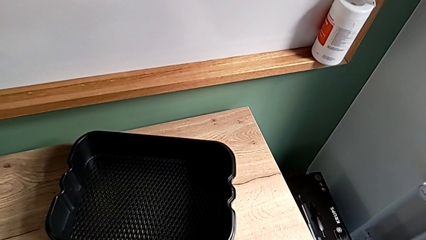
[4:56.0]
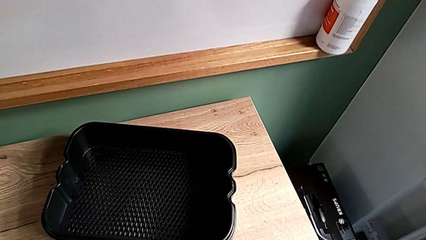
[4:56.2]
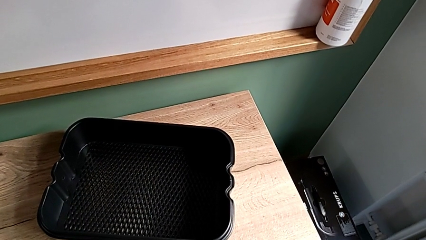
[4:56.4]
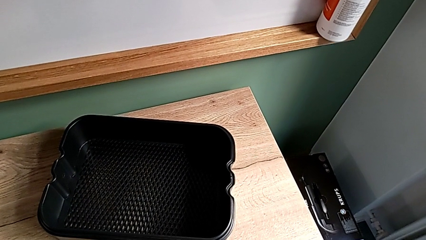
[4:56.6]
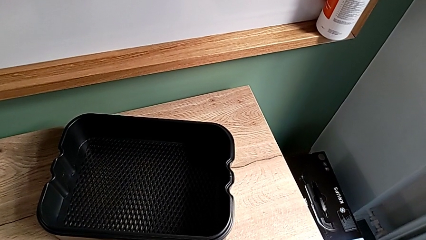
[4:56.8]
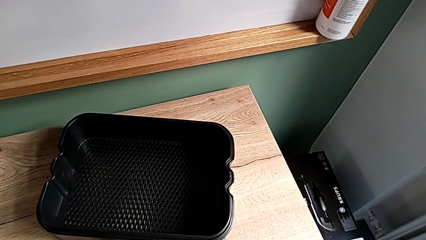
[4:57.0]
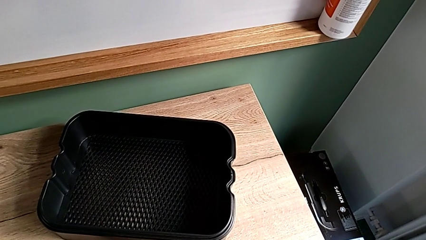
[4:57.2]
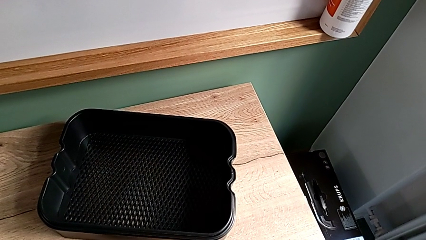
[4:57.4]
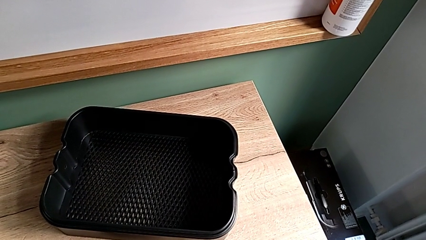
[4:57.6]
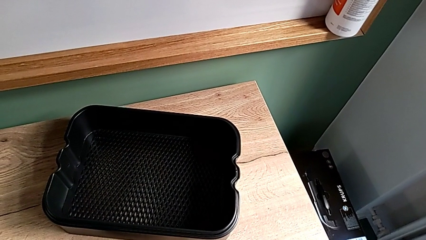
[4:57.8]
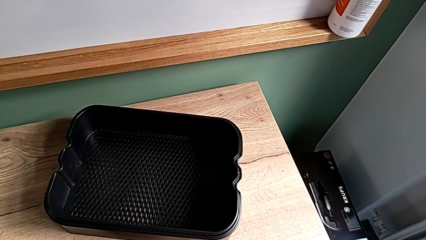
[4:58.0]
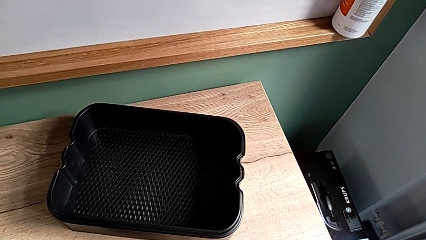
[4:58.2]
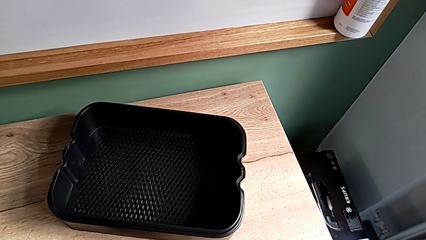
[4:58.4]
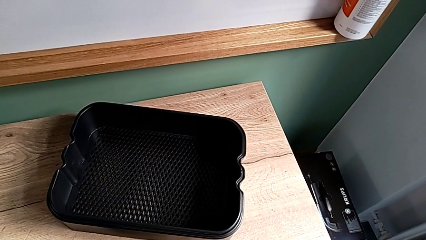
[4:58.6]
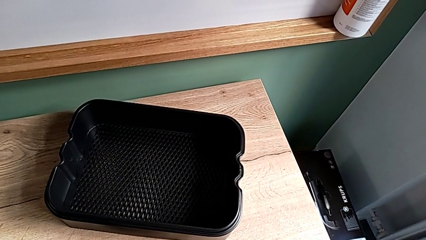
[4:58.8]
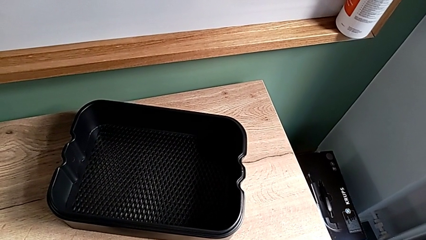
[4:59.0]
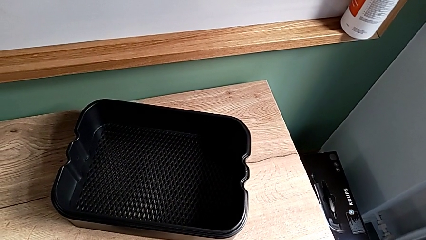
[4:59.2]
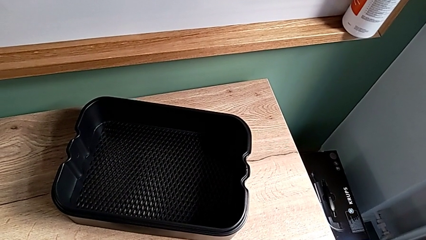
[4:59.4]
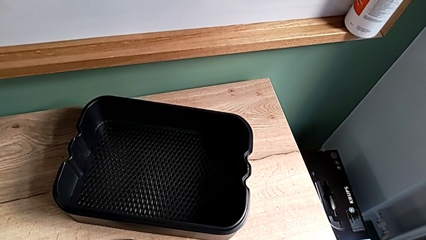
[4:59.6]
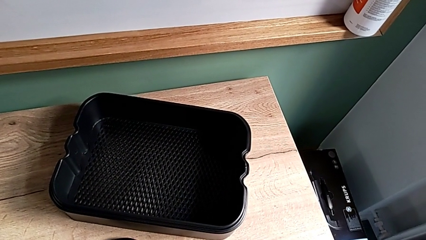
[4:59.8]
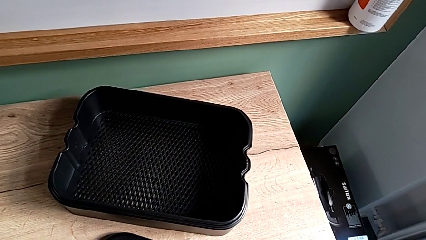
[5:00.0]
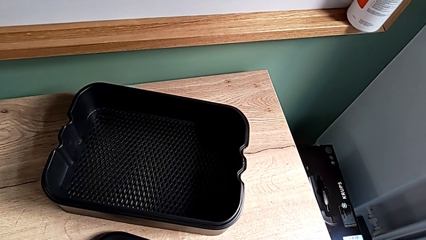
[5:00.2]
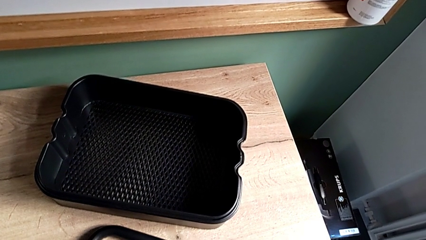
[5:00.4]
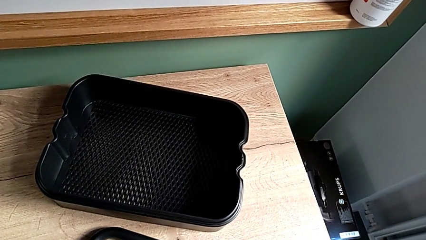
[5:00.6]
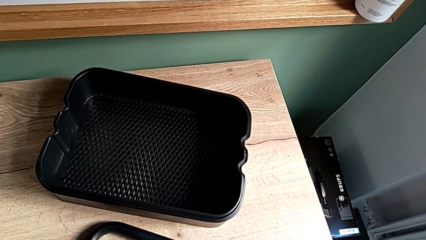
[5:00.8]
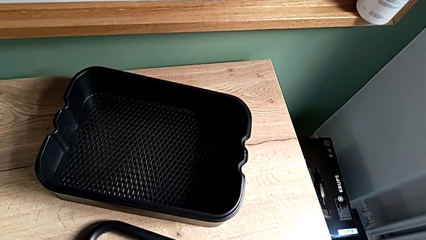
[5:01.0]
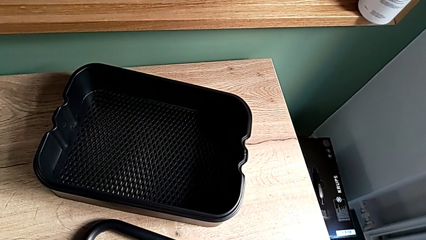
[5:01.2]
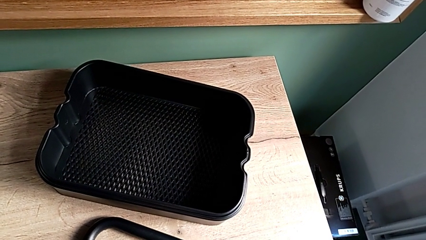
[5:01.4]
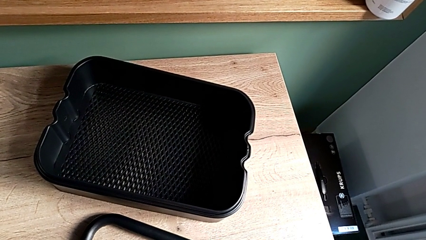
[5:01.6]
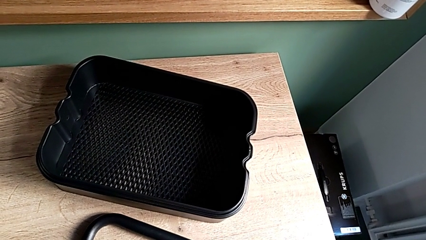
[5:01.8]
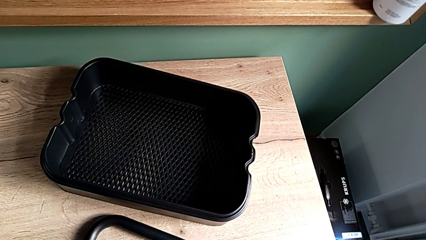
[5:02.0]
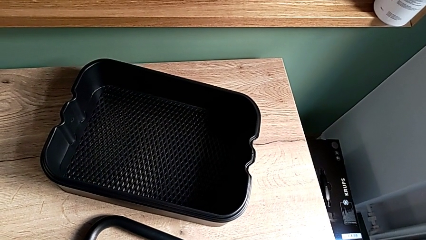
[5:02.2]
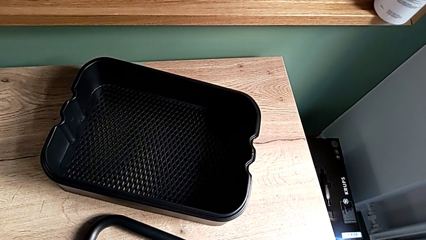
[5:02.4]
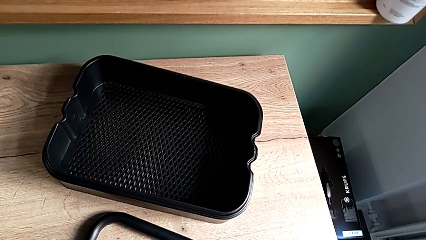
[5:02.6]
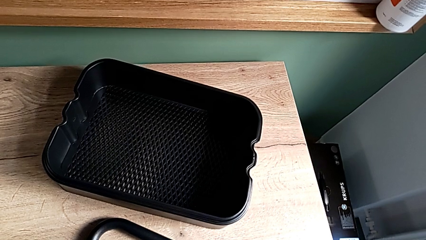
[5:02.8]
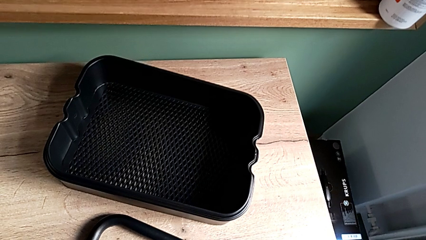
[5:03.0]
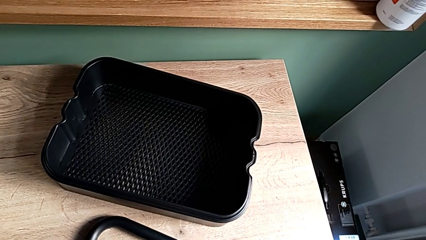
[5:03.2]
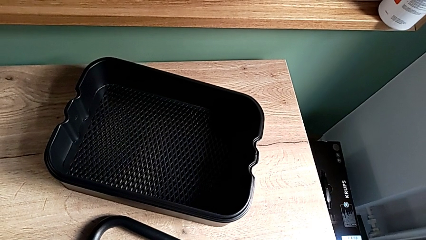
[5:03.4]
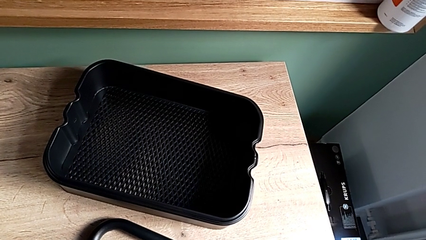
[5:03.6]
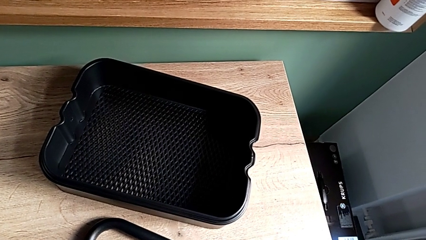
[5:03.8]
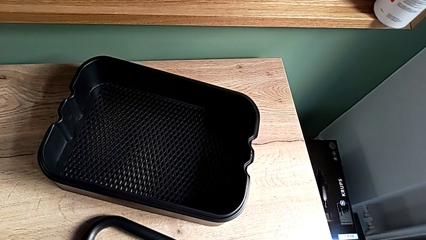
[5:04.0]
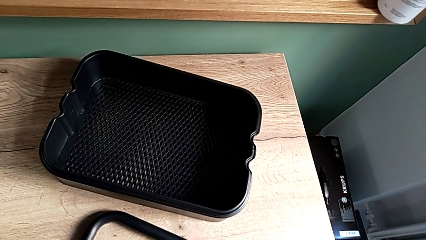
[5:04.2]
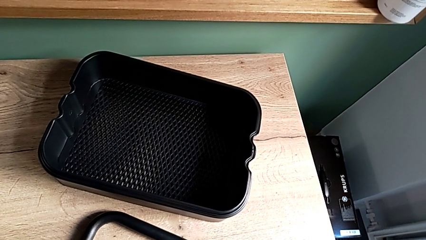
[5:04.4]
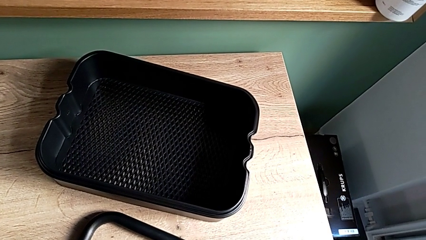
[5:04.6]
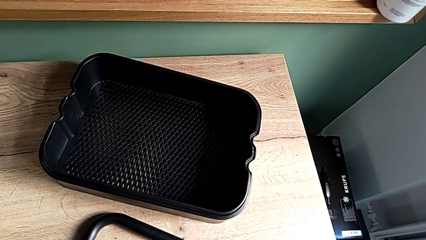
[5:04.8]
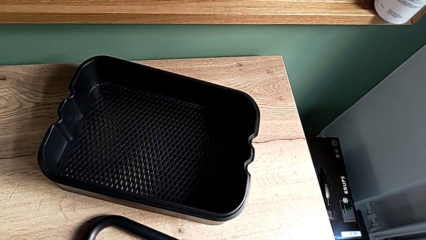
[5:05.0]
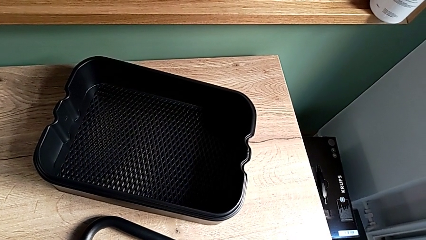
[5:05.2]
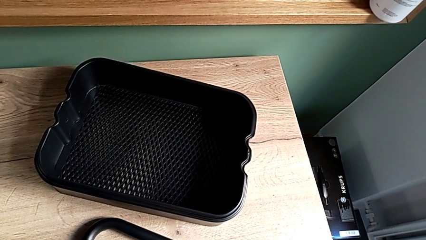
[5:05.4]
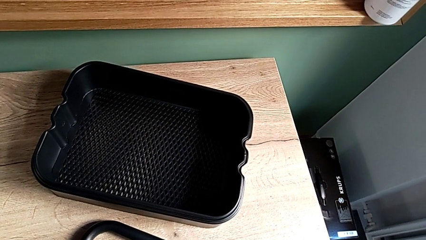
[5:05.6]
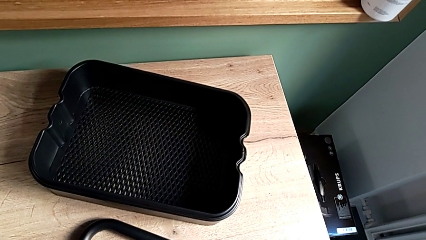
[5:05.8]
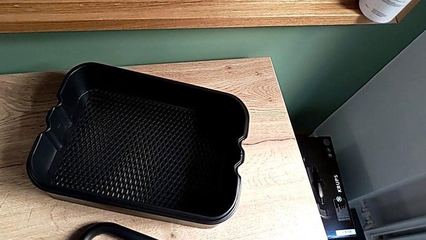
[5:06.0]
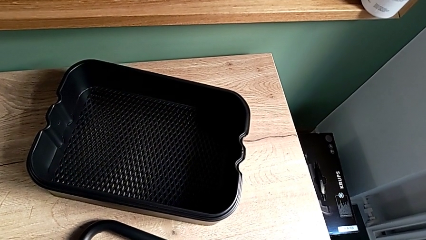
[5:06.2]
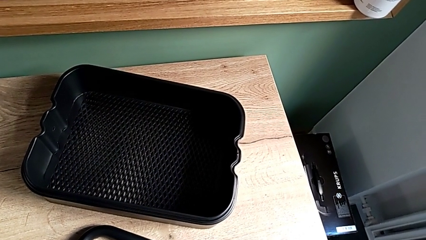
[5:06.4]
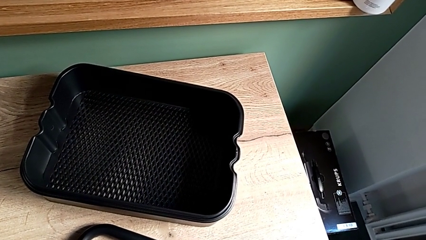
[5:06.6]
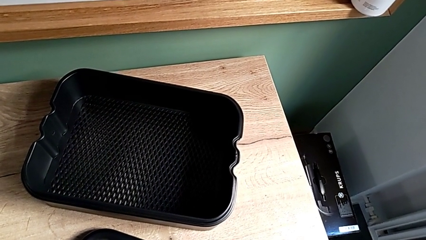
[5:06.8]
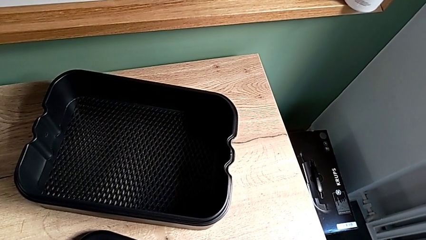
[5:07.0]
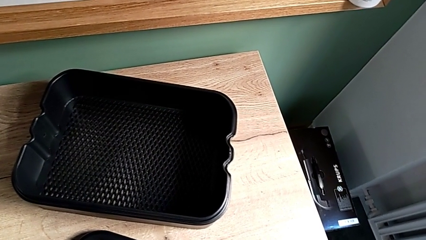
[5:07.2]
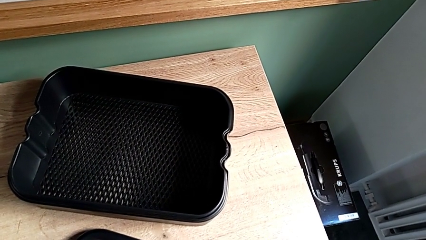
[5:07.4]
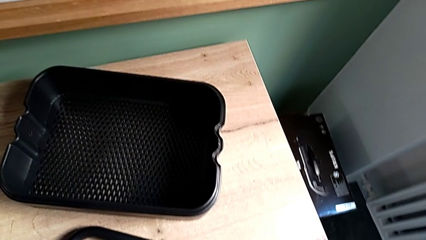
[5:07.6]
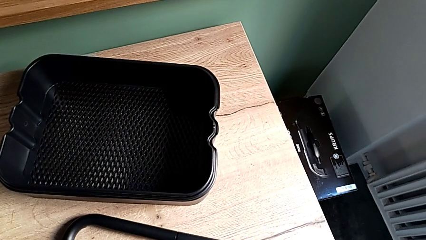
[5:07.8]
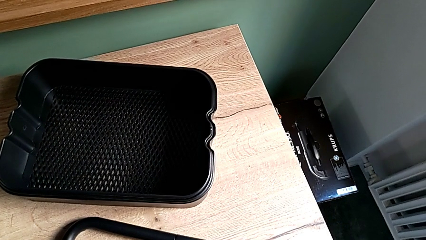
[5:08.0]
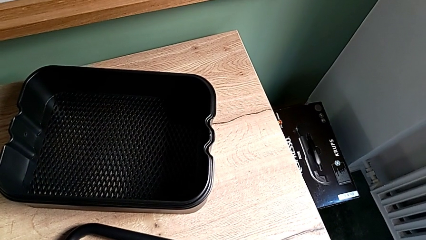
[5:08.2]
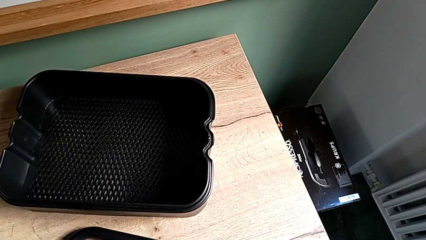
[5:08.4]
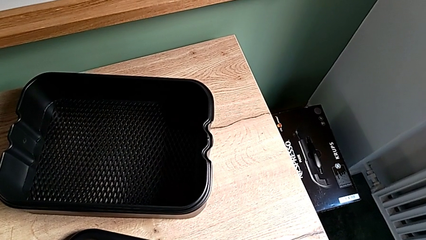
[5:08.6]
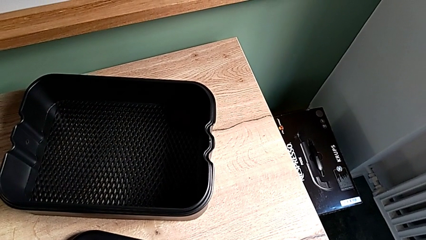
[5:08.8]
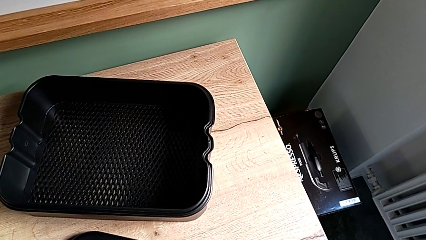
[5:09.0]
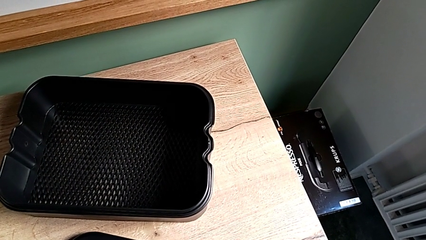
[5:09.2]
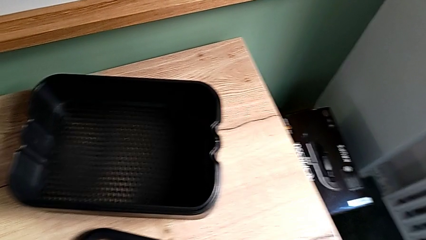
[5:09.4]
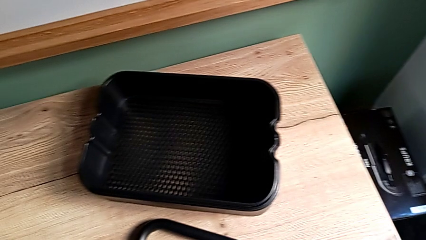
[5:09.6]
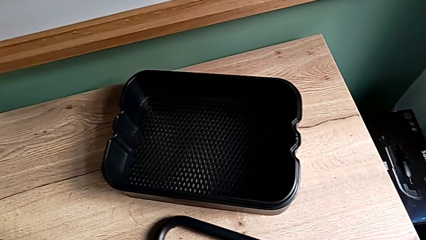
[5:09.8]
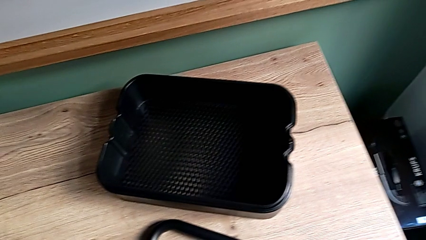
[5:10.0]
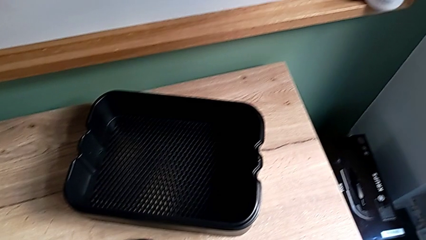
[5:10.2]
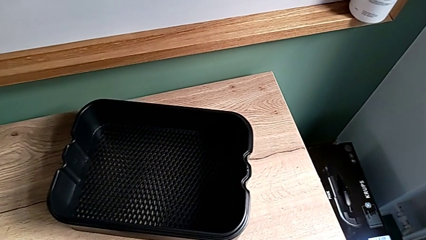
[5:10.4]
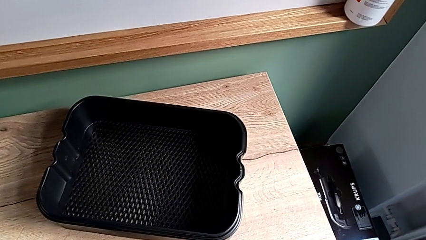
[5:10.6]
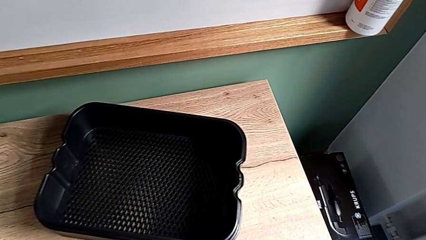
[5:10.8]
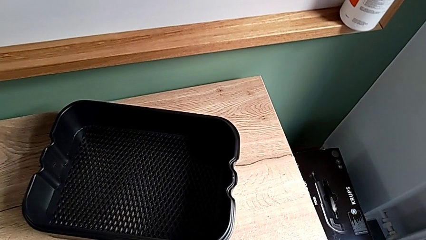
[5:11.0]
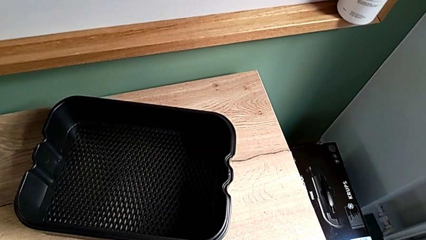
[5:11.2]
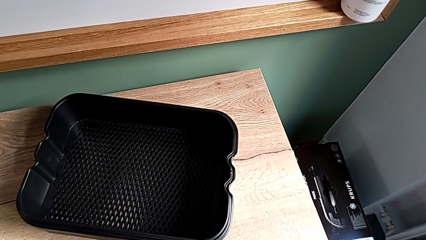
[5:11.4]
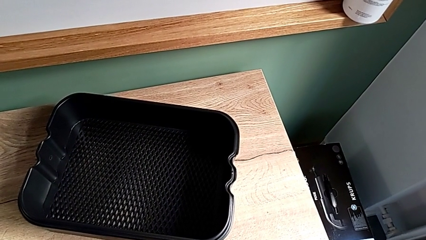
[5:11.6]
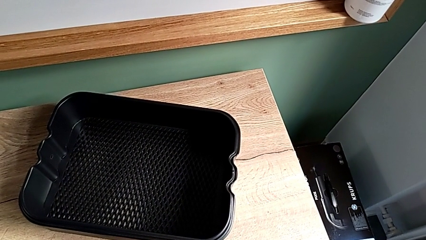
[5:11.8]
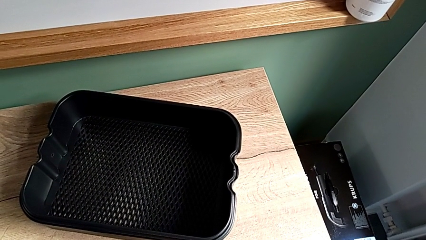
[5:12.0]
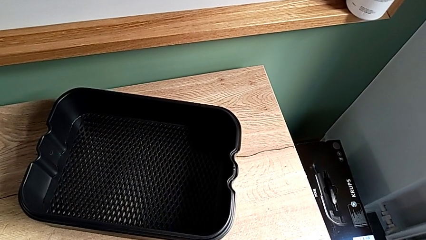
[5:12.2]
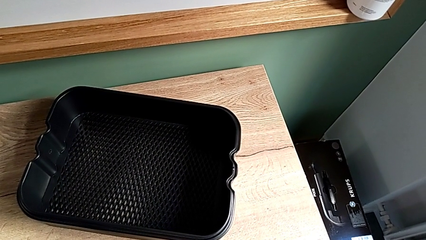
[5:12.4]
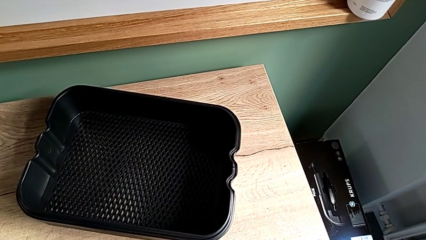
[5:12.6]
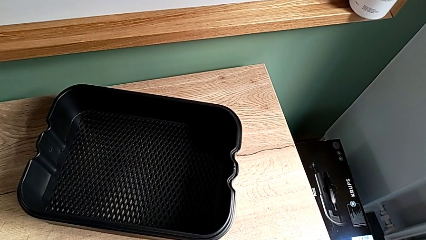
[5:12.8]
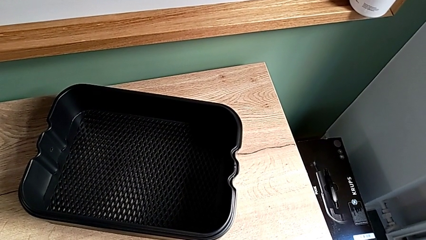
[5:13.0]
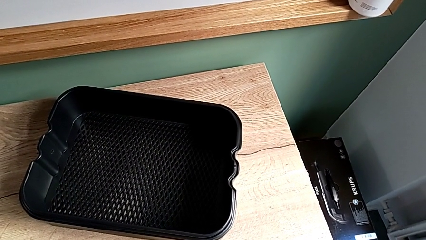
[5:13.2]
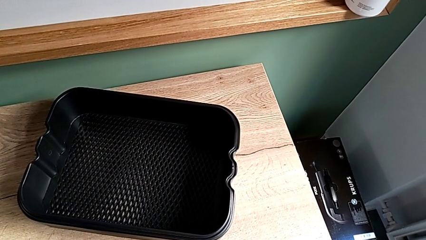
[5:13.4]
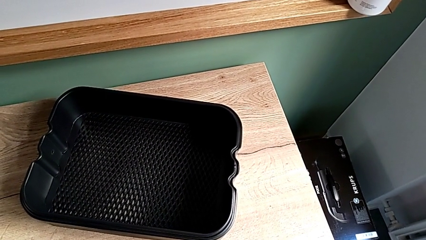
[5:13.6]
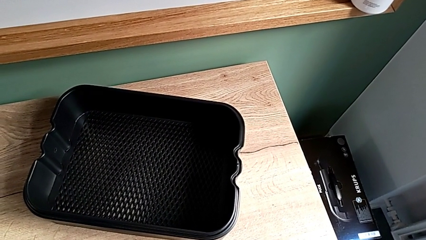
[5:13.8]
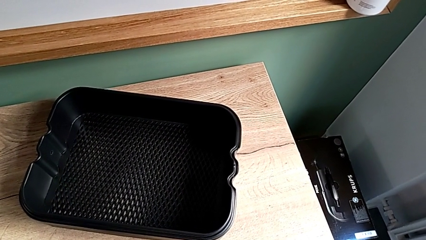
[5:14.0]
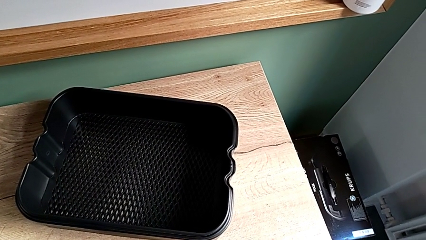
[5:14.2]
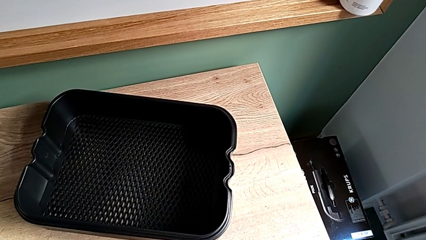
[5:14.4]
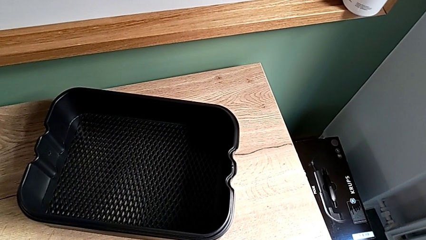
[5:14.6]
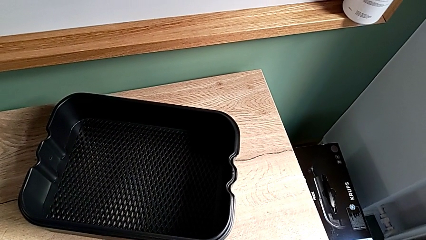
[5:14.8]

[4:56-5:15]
The camera wearer is disassembling the half frame.
